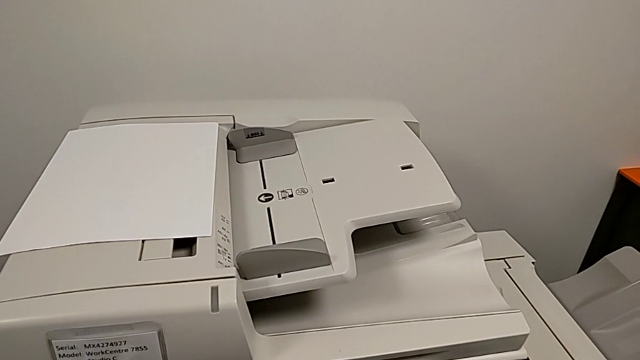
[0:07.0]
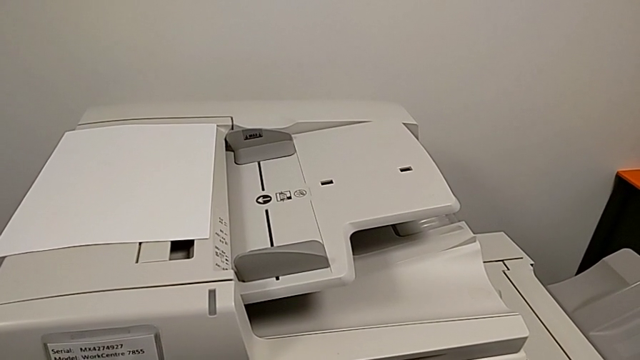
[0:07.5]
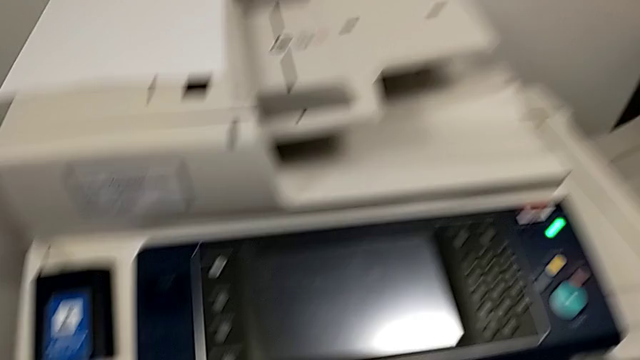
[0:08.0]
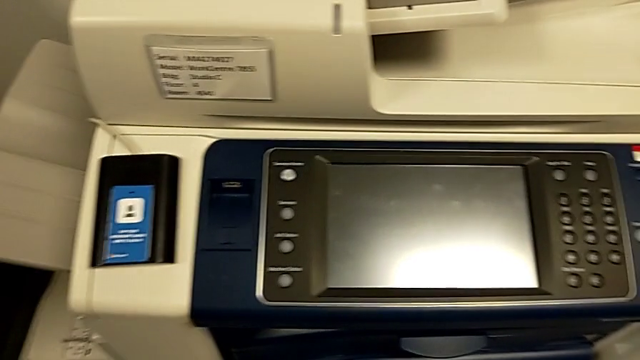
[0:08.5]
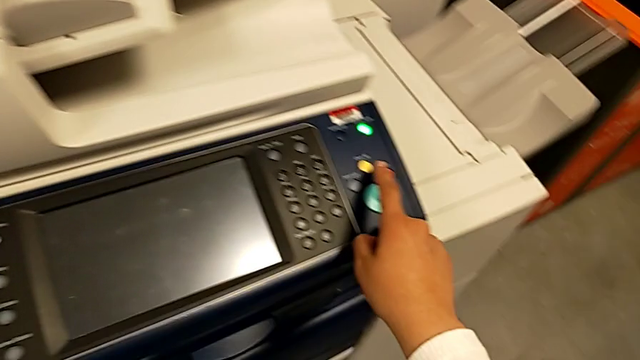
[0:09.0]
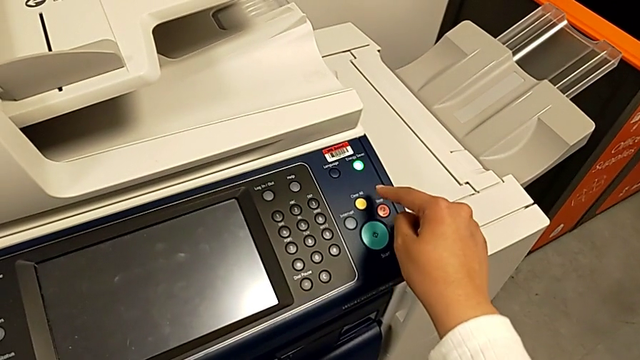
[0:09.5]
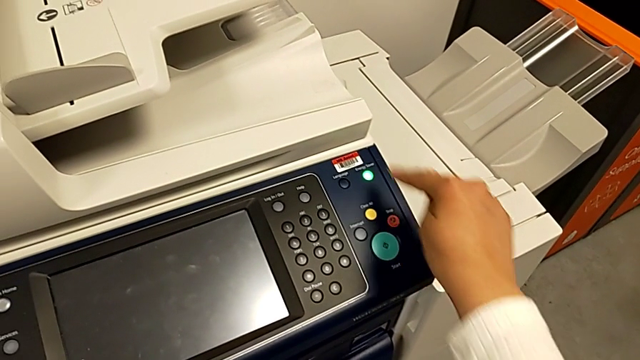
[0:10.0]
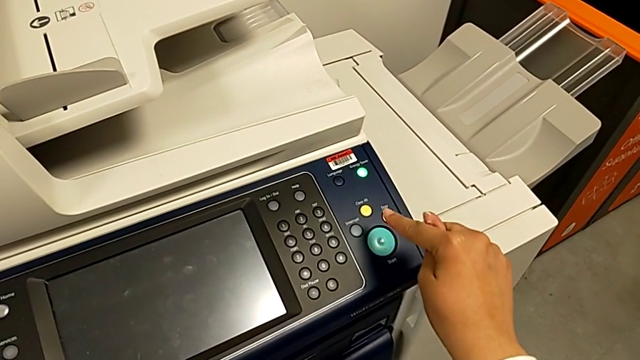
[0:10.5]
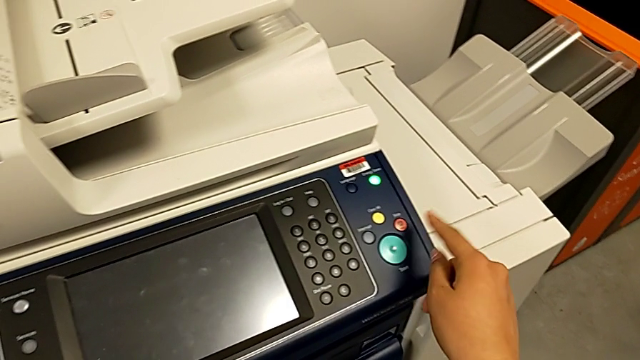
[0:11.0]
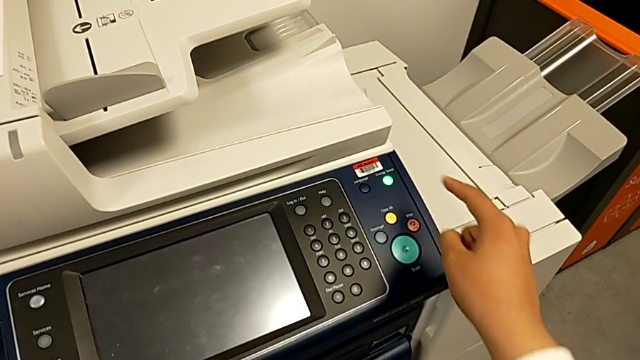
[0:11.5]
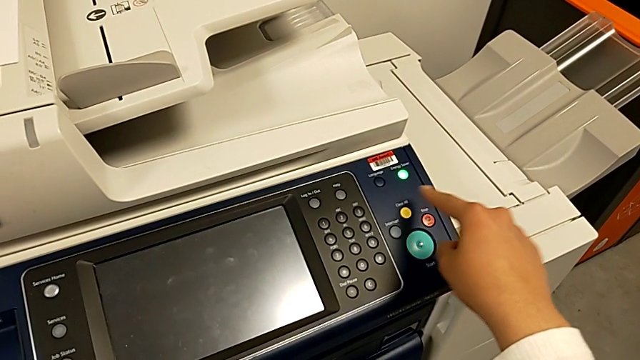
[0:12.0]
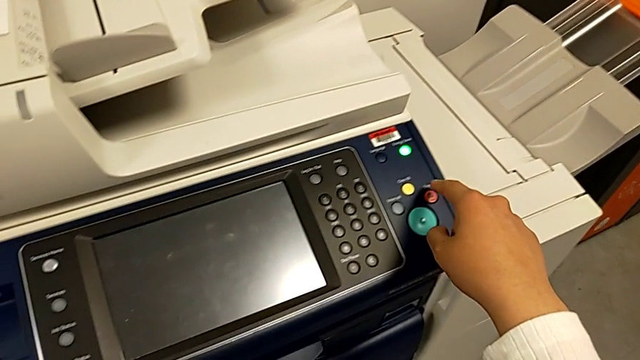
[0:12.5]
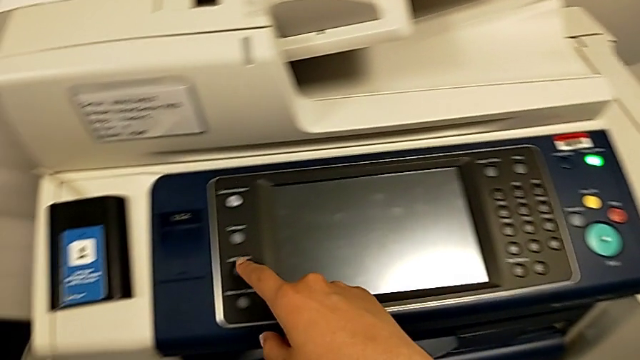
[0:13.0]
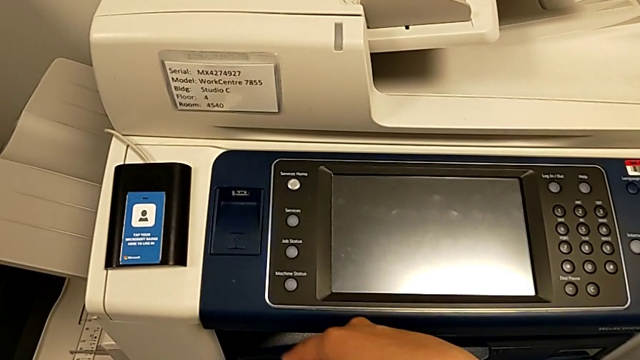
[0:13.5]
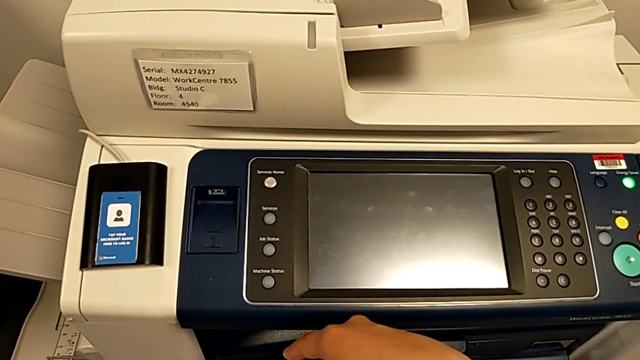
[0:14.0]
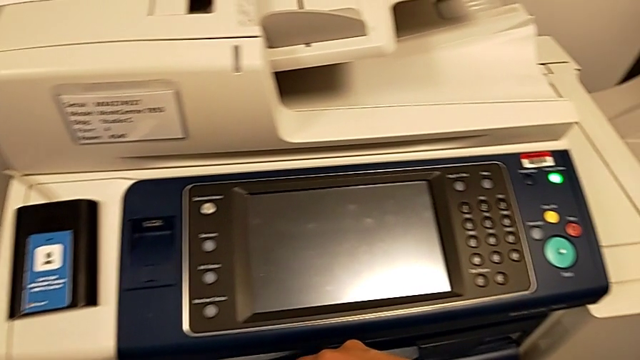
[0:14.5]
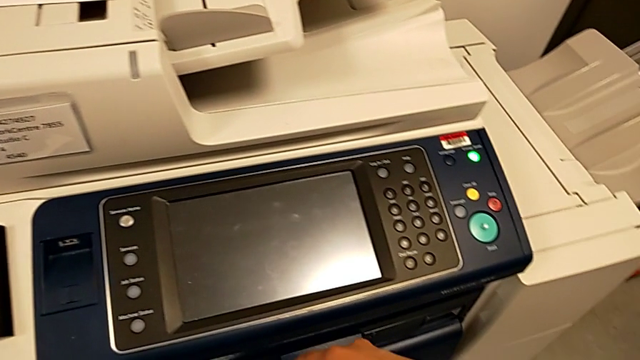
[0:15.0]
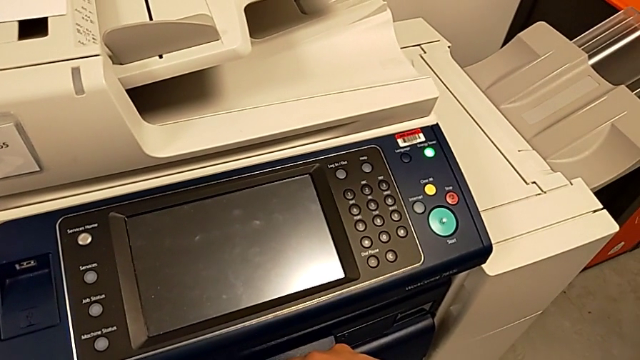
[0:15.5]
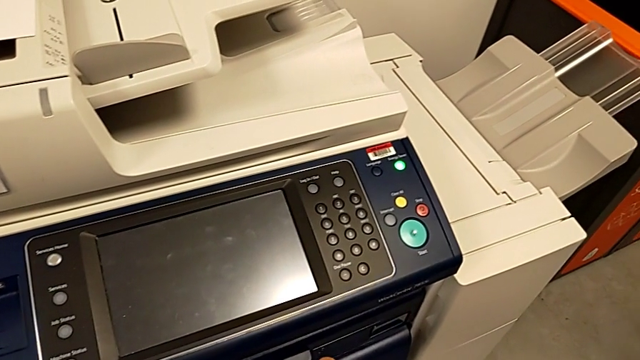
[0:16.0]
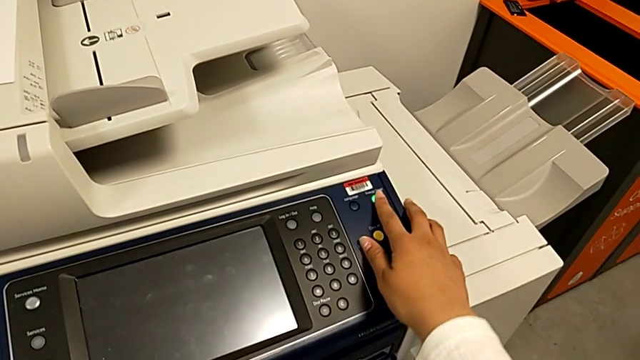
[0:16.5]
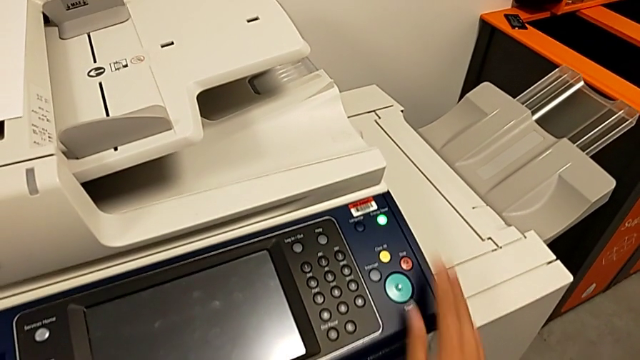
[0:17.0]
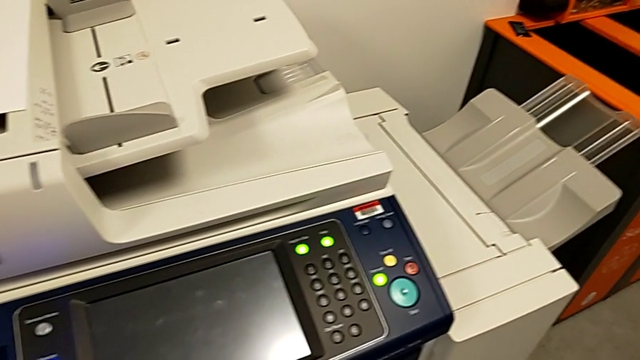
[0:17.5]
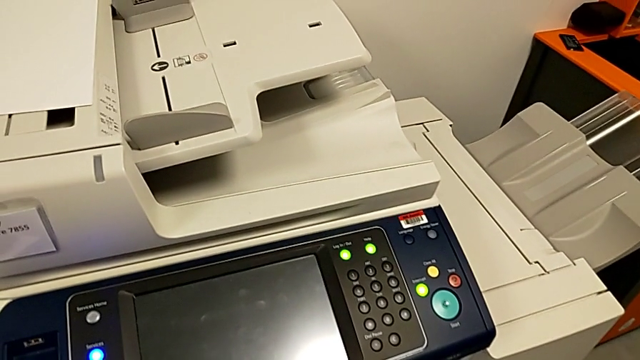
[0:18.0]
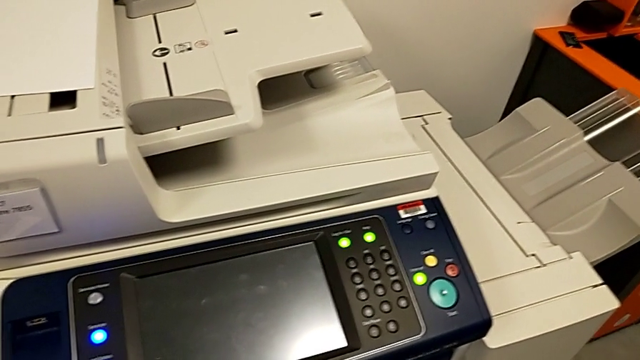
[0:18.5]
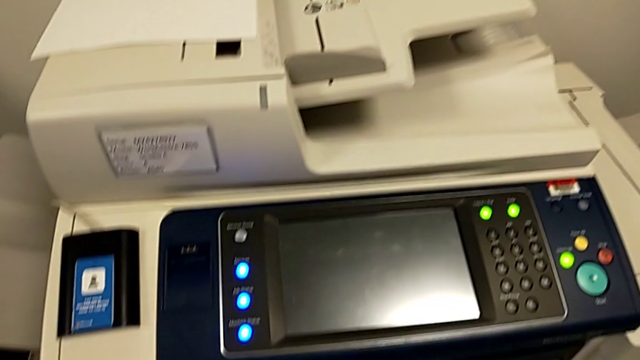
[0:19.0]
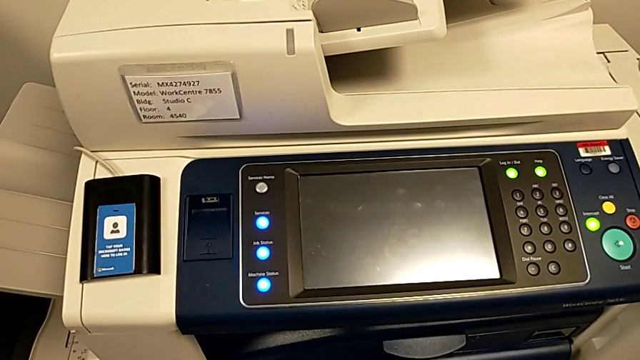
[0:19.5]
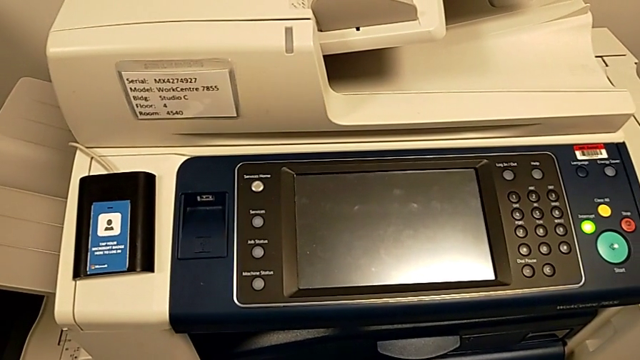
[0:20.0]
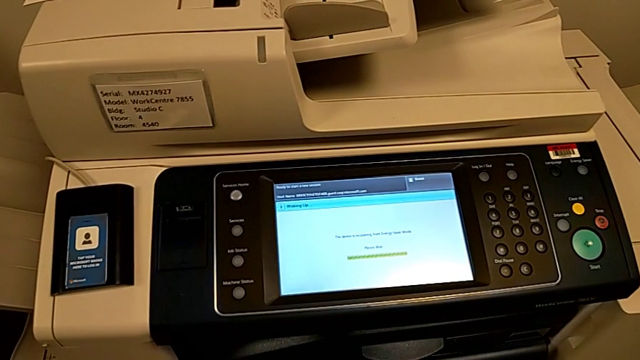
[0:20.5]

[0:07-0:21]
The camera wearer turns on the printer. They approach the printer, wrongly press the green button and press the green moon button.

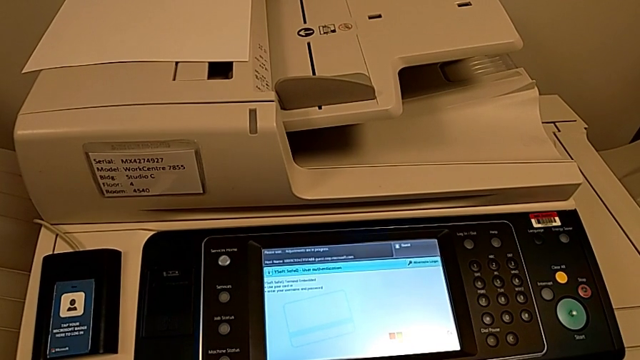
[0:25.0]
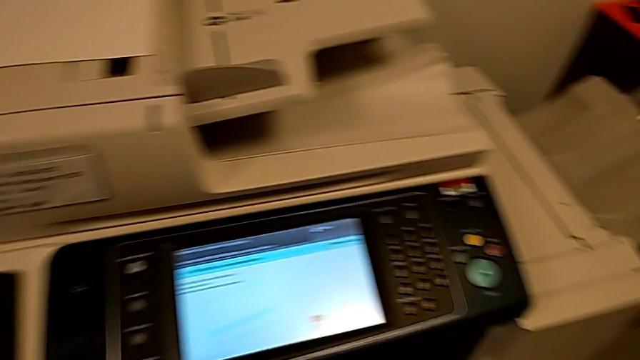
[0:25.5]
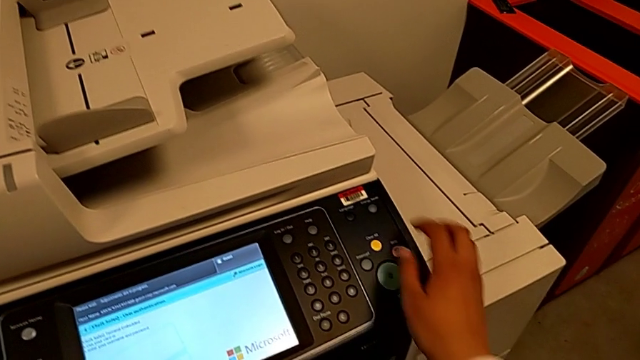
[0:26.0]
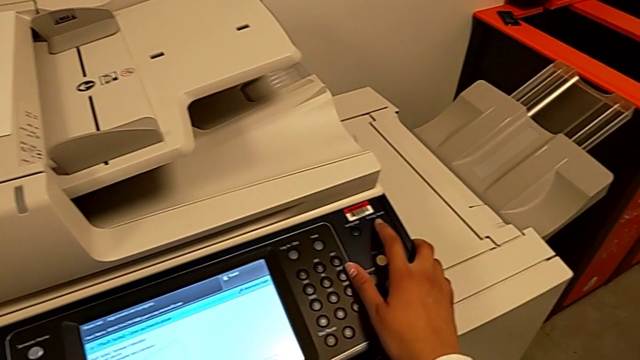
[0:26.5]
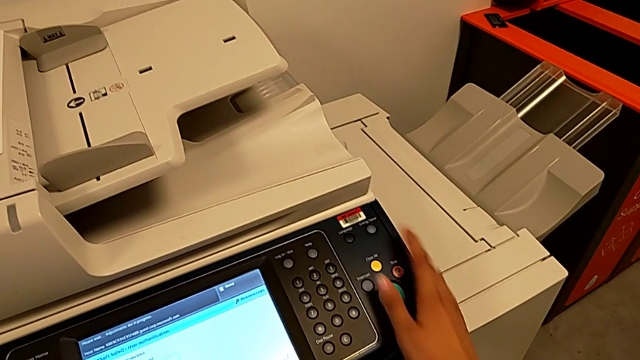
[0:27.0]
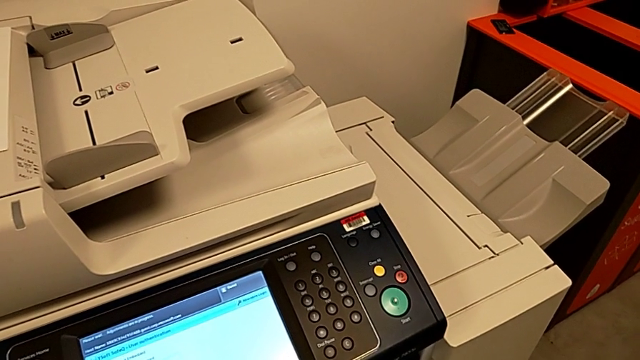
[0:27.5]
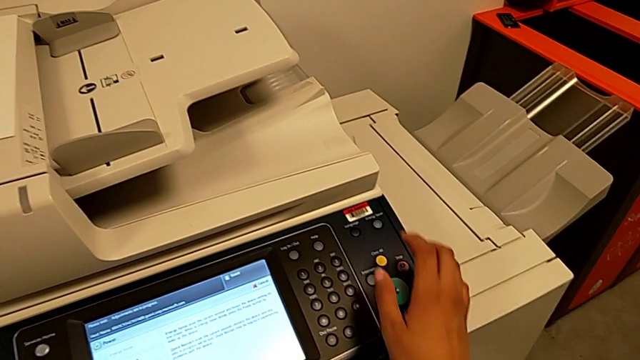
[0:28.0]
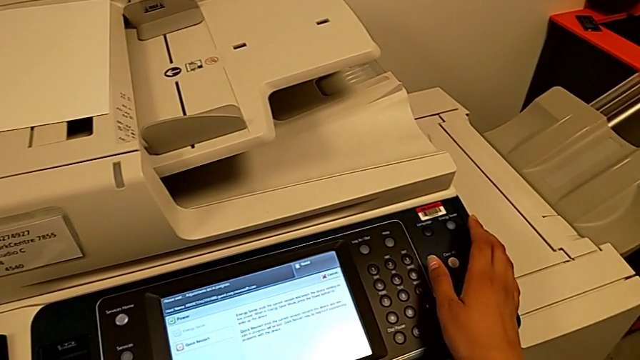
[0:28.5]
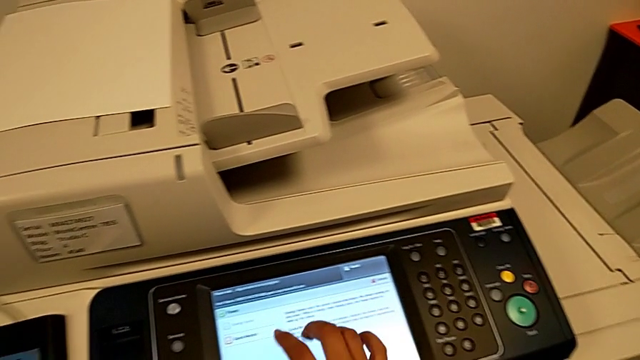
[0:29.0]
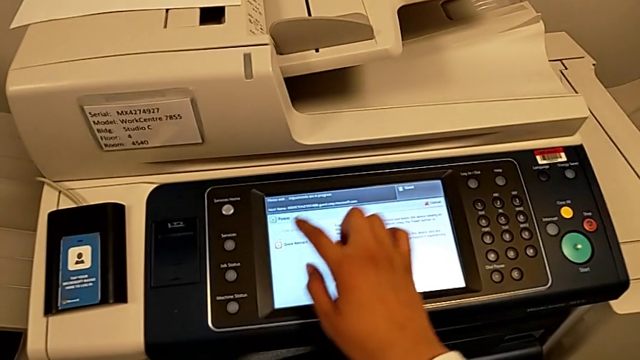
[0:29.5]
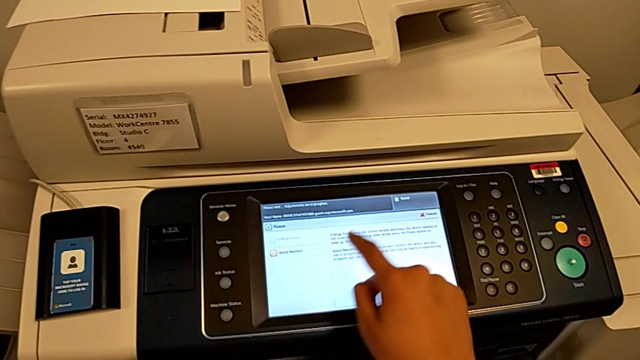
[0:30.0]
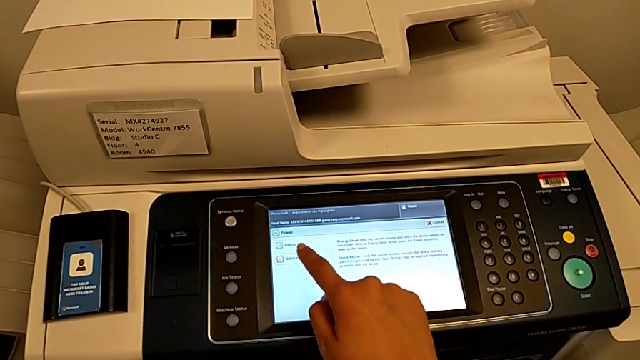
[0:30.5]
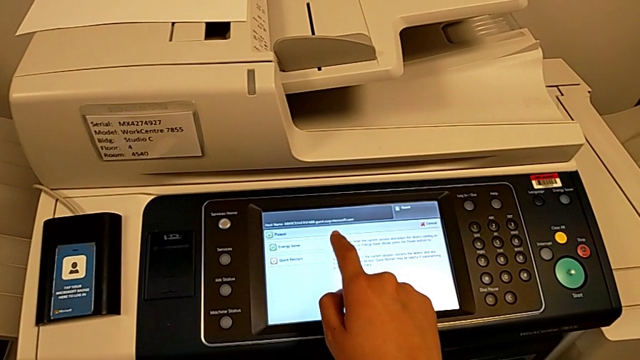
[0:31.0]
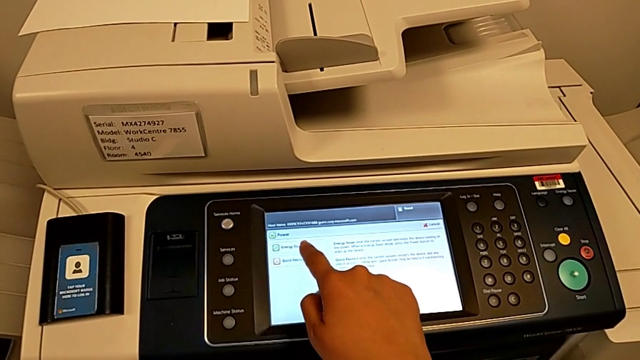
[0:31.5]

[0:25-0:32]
The camera wearer is turning off the printer. They approach the printer, press the green button and inspect the touch screen twice.
